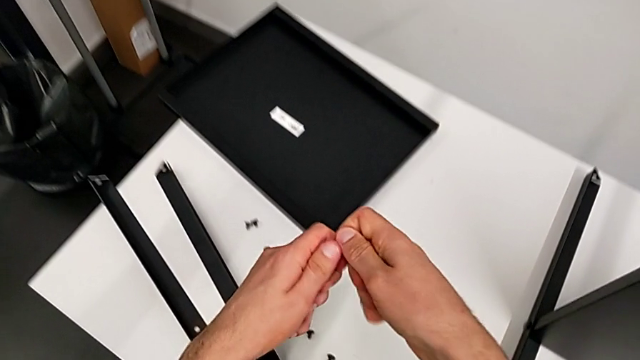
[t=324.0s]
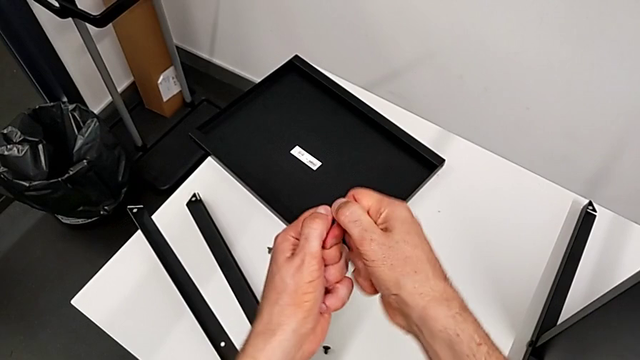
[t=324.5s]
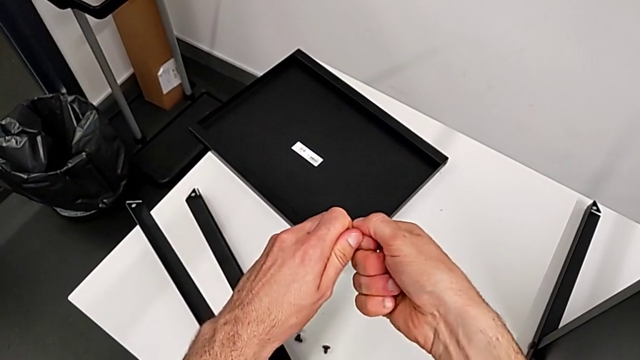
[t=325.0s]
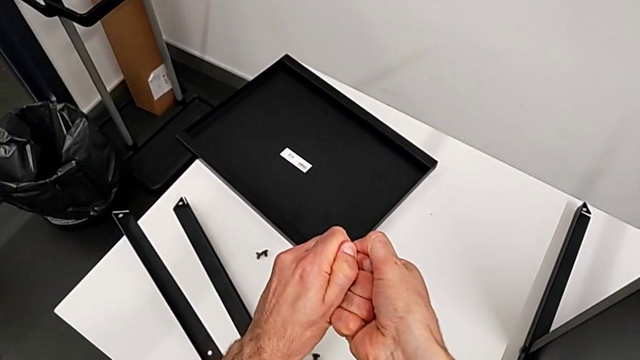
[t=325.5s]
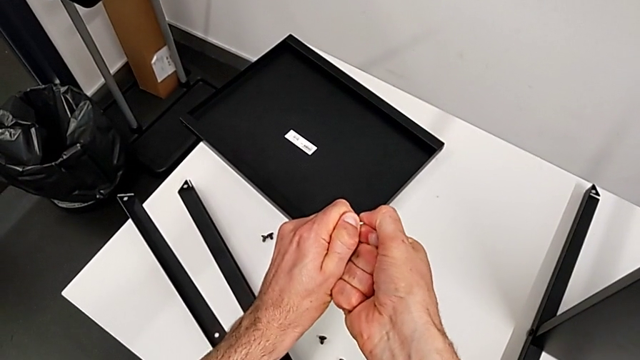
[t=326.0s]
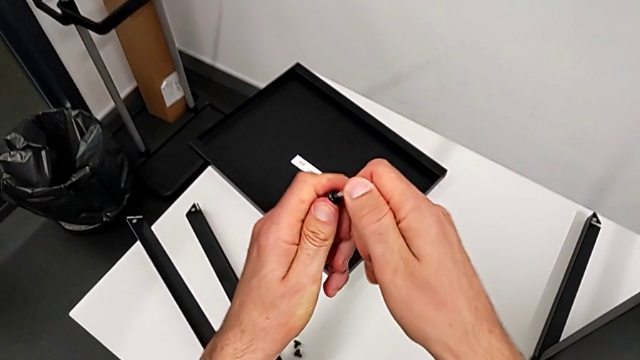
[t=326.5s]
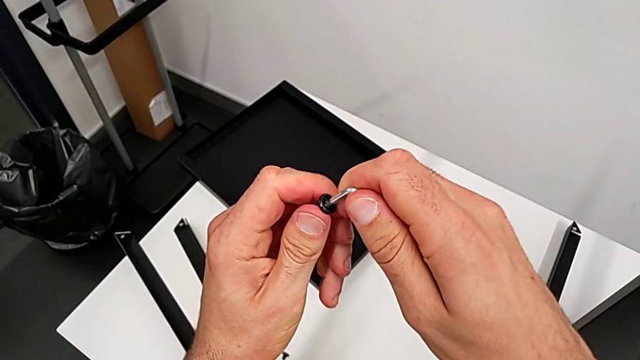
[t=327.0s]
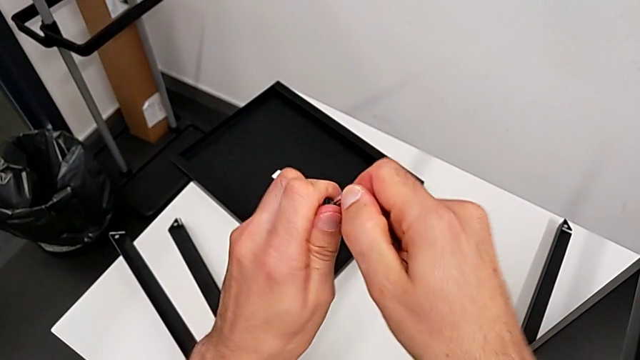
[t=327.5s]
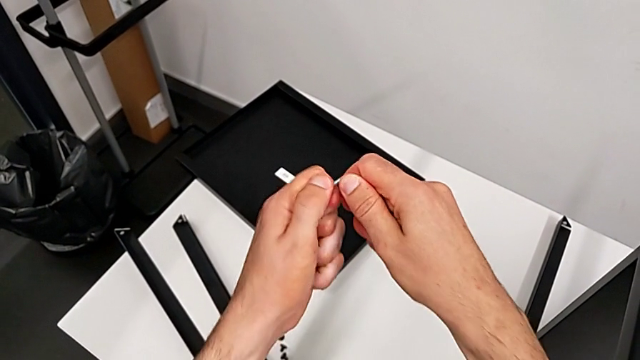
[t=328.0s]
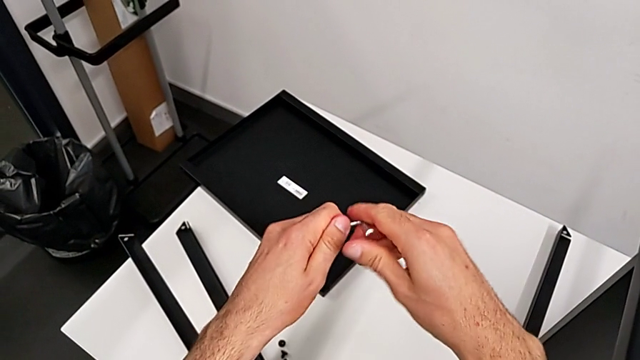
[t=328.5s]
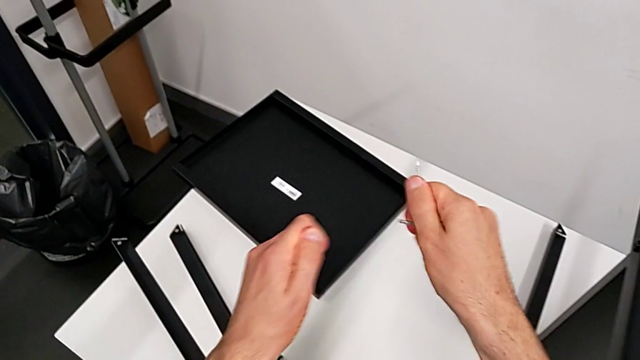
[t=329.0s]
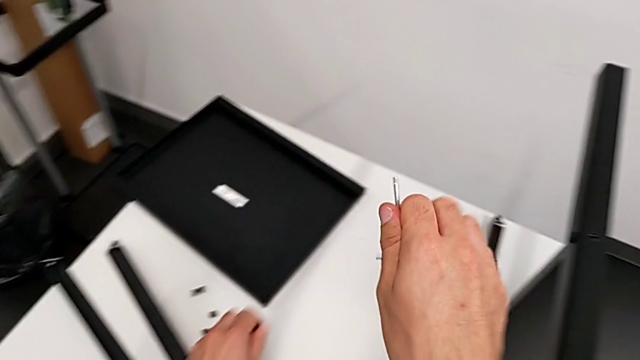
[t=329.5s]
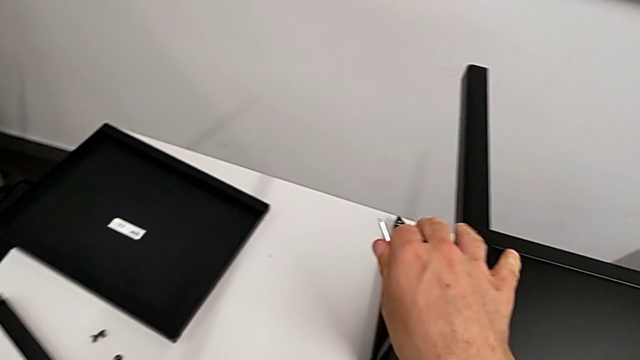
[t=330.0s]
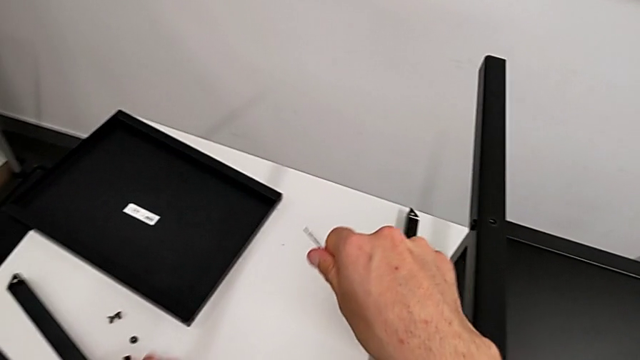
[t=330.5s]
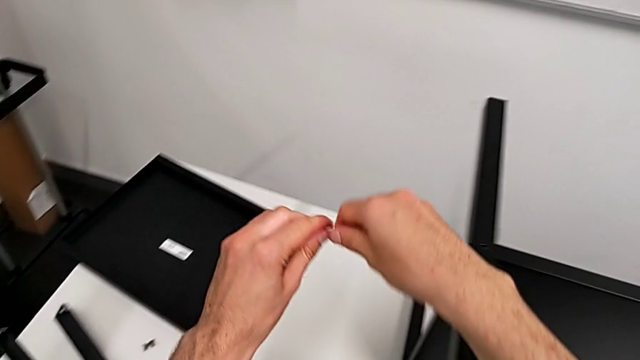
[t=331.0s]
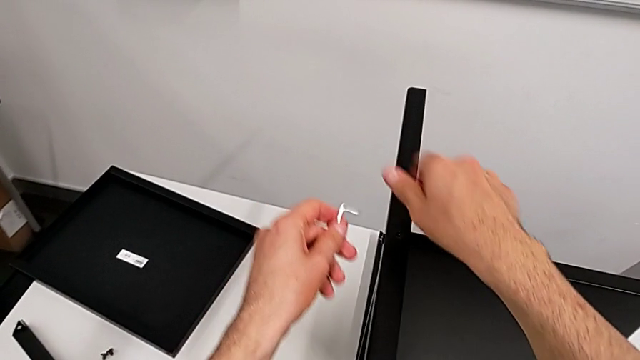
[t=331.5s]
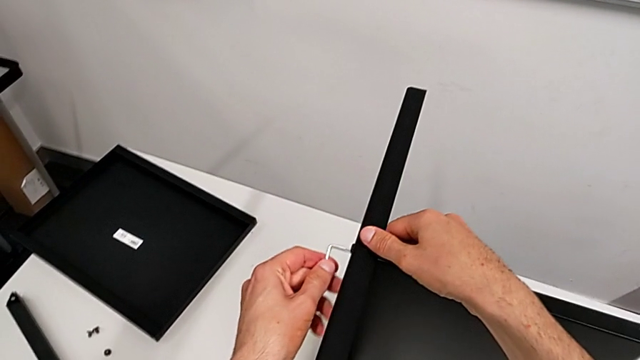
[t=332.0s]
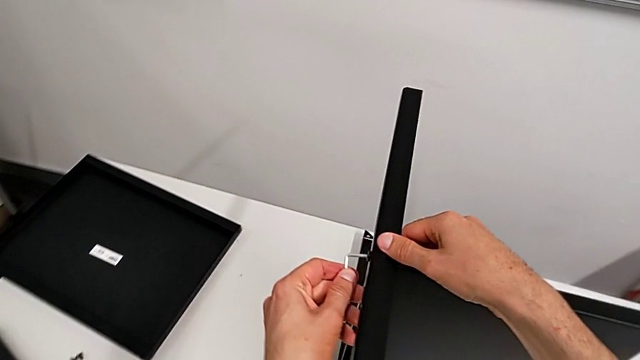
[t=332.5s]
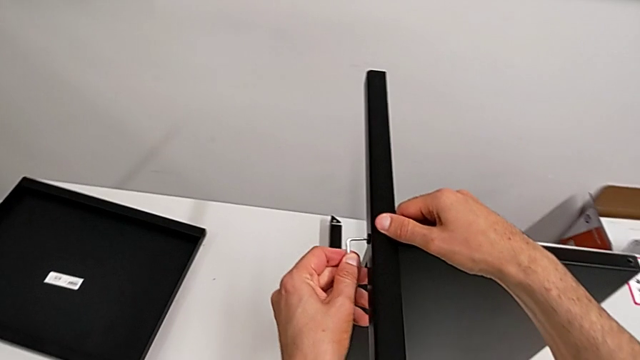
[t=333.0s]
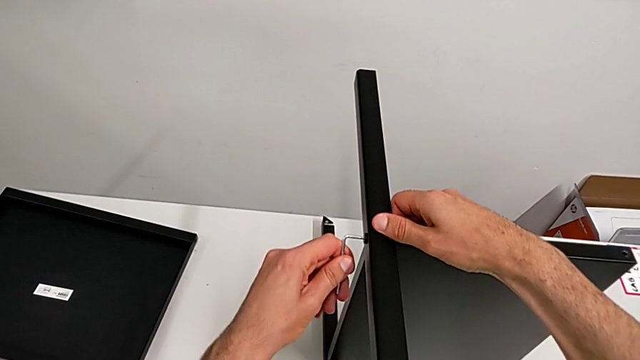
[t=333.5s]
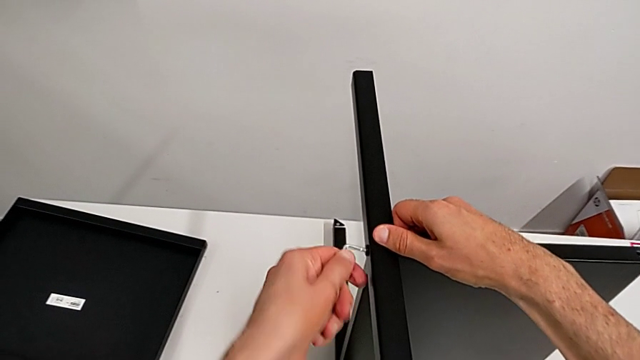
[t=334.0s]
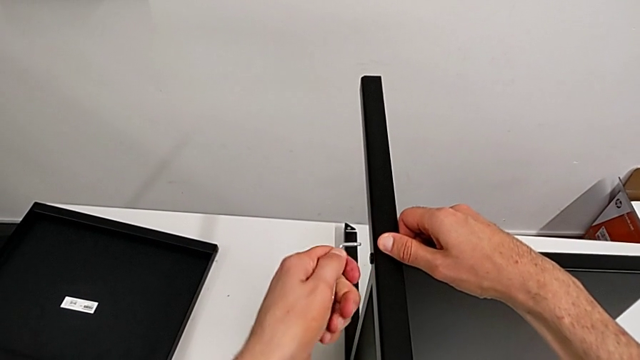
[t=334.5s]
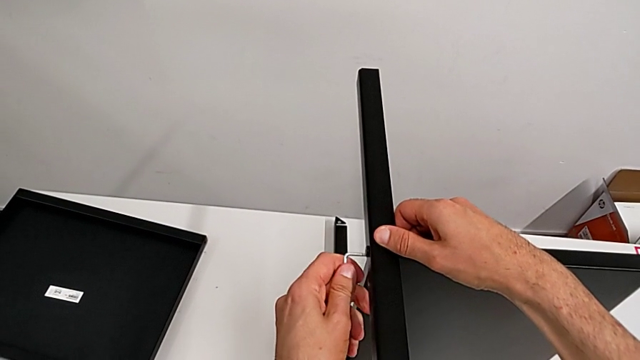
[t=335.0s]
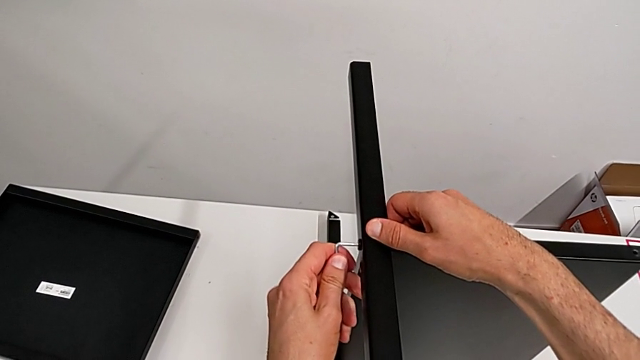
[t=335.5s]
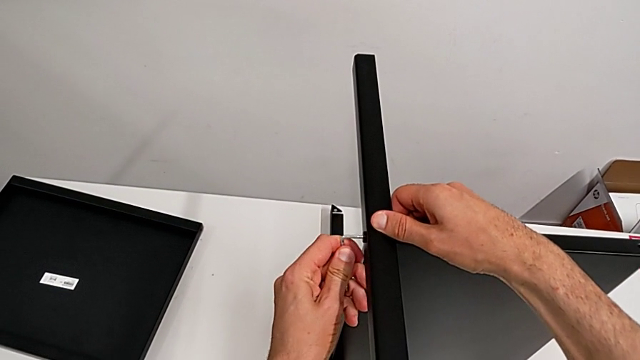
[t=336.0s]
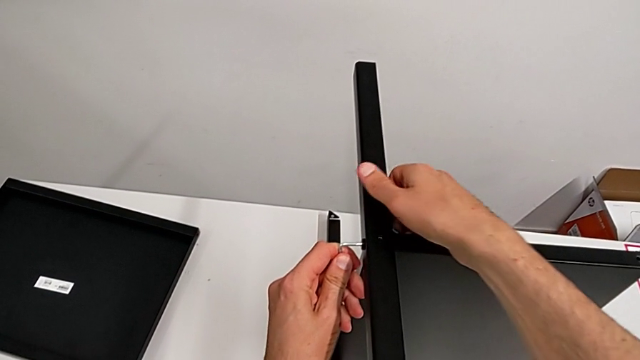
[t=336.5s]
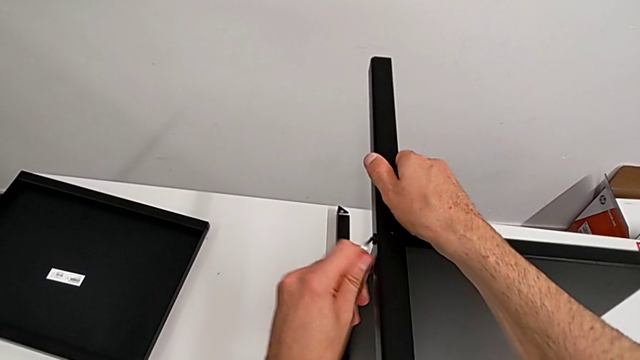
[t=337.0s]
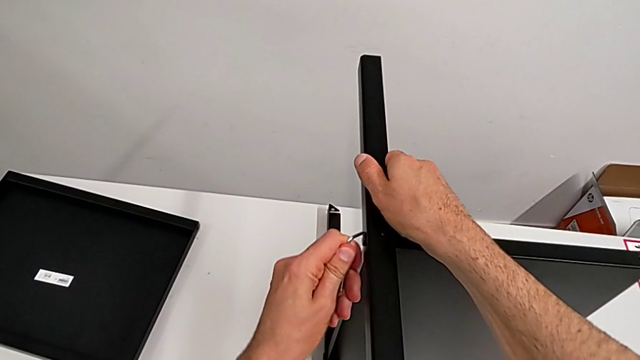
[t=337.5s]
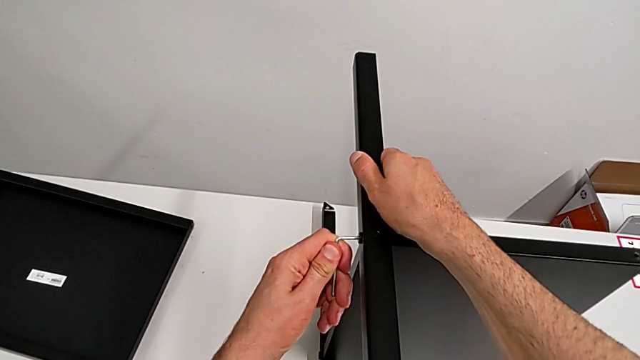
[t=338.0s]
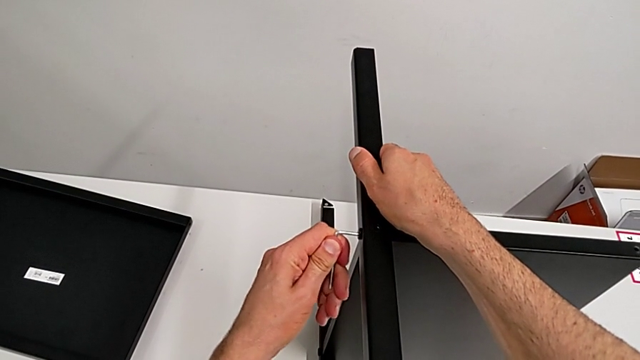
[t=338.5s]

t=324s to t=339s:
The camera wearer is disassembling the third leg of the table. They keep withdrawing the Allen wrench, place the hex socket head, grab the Allen wrench and insert it.

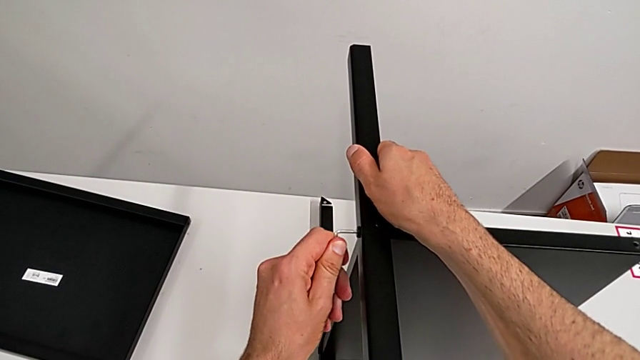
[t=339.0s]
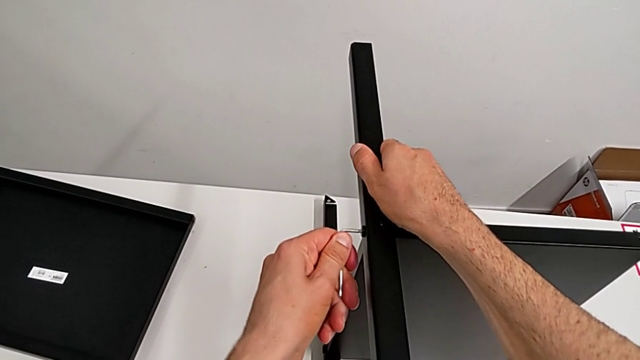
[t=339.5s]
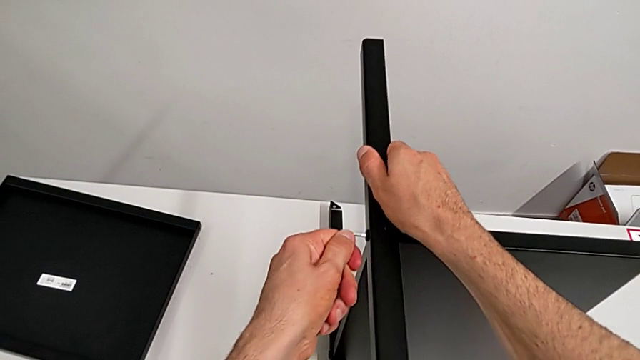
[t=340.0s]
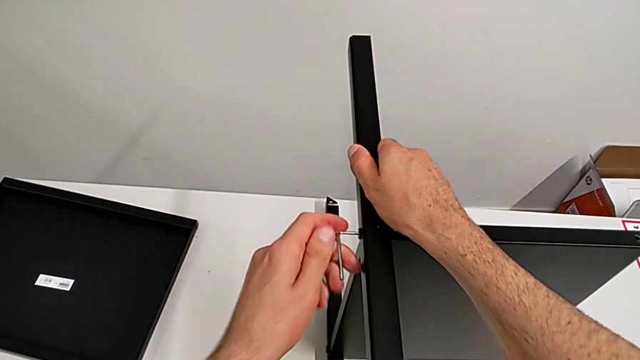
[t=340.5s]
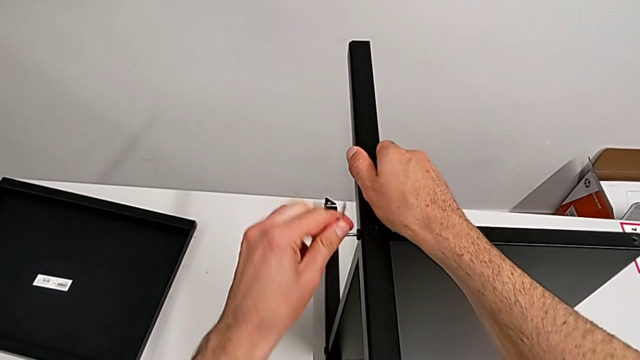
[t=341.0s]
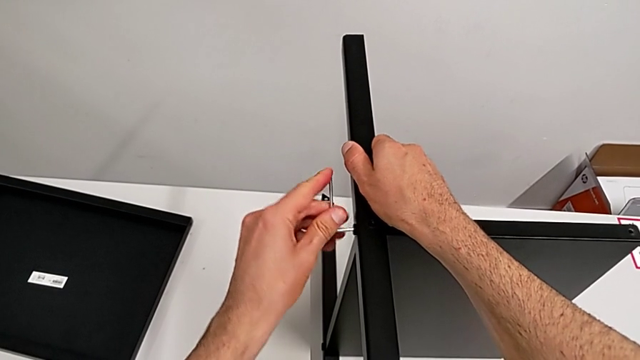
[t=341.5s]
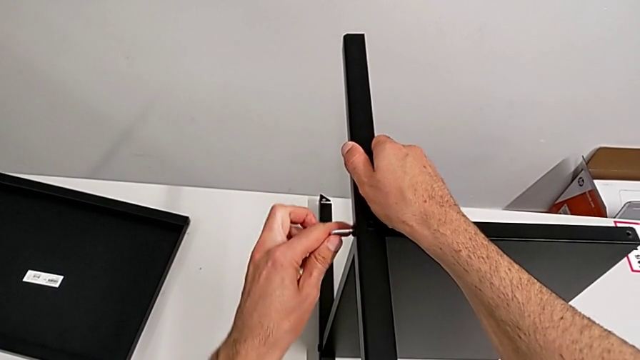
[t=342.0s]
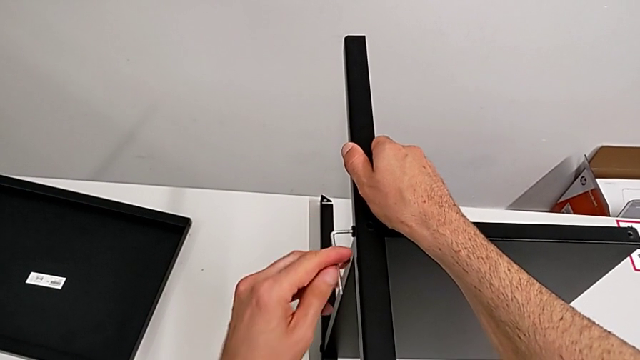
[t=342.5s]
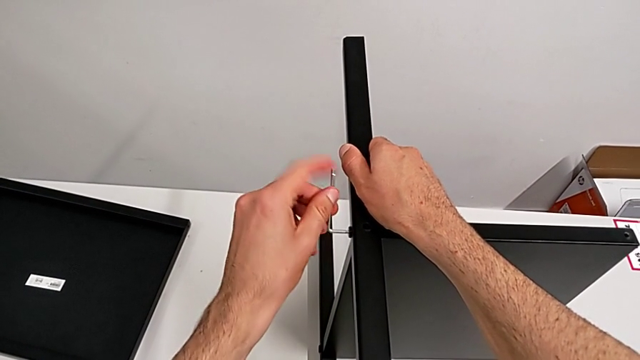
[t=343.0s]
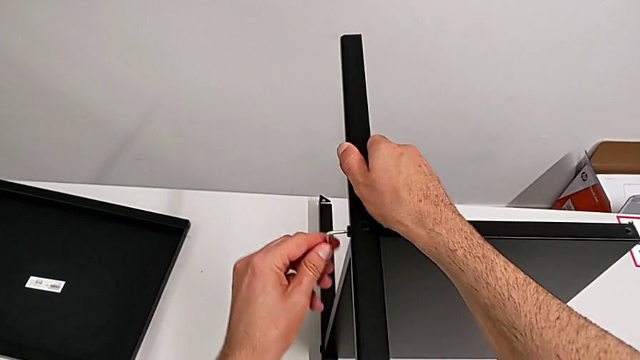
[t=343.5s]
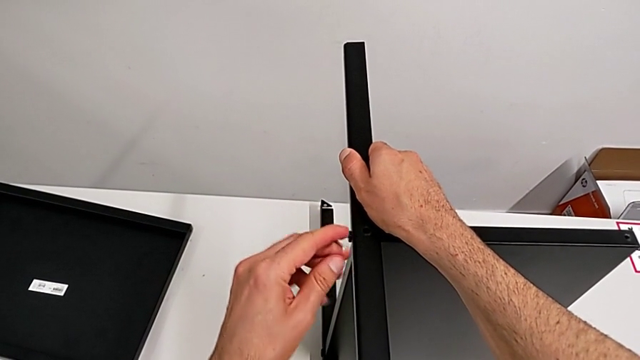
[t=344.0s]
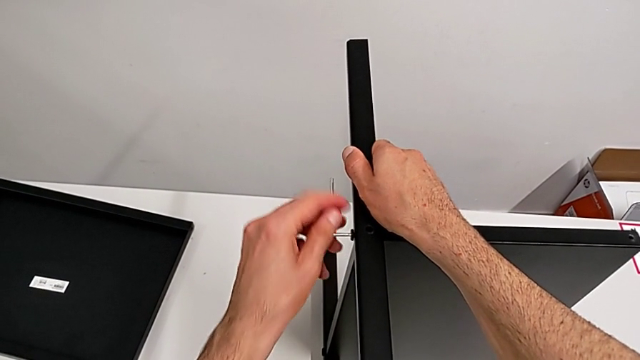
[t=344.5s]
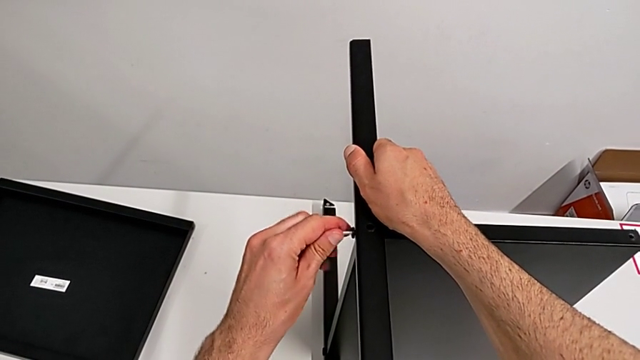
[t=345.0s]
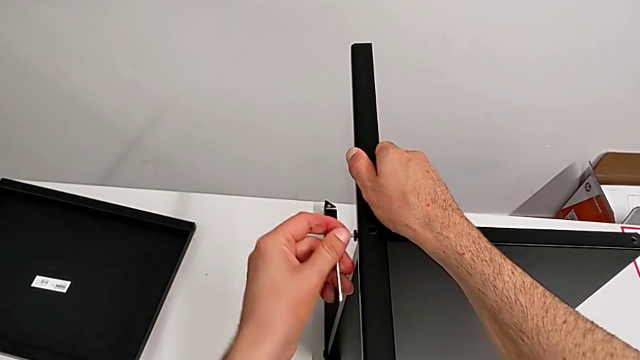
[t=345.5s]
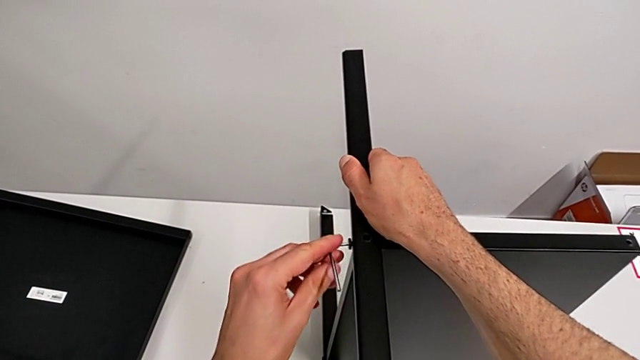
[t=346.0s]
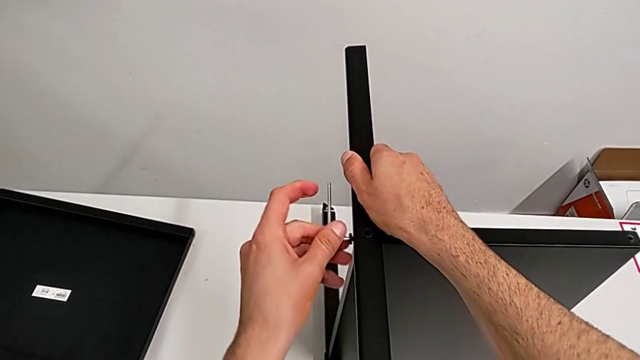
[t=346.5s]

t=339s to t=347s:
The camera wearer is disassembling the third leg of the table. They unscrew the hex socket head.
